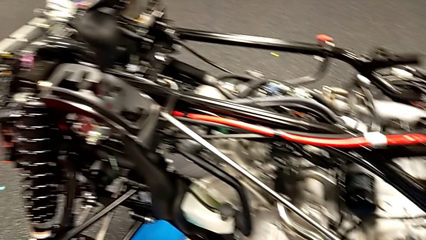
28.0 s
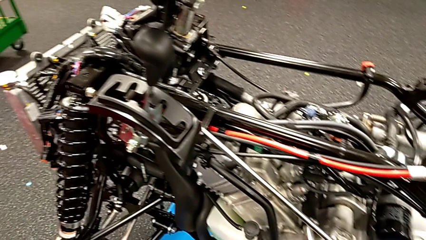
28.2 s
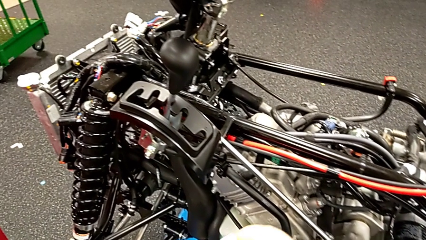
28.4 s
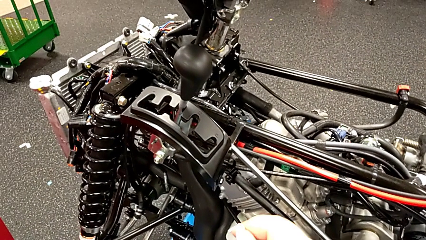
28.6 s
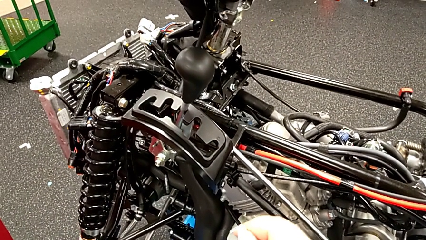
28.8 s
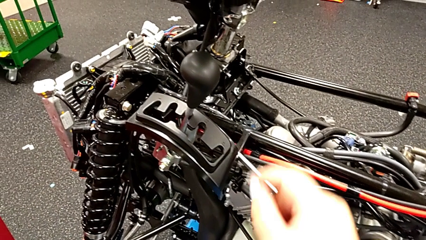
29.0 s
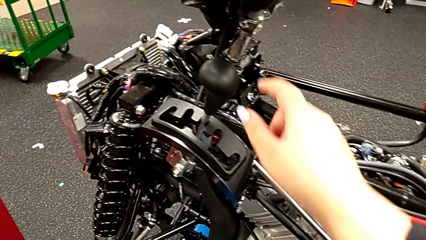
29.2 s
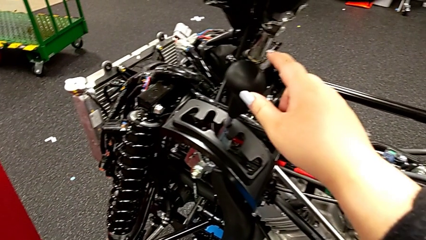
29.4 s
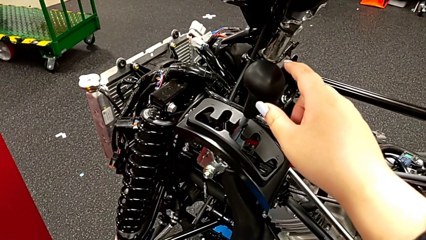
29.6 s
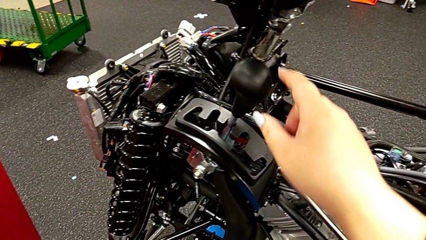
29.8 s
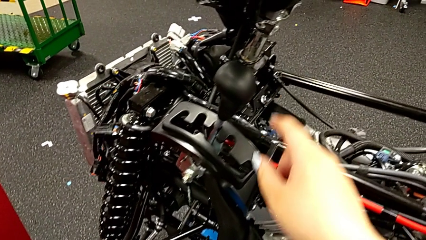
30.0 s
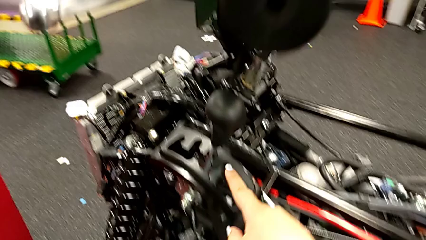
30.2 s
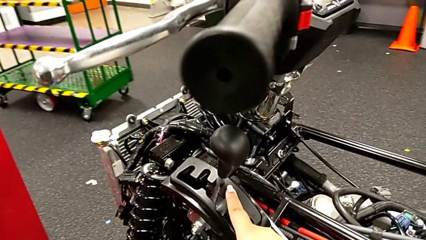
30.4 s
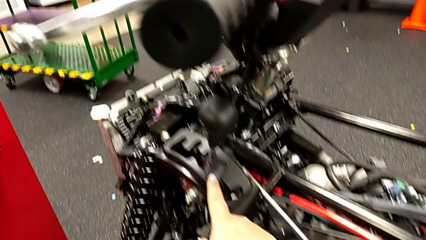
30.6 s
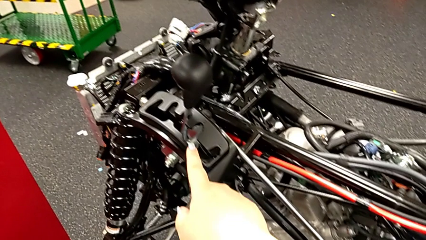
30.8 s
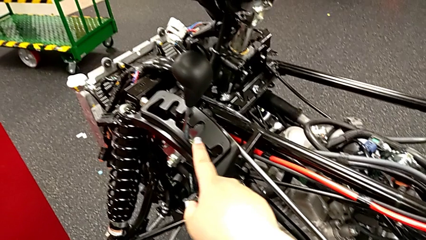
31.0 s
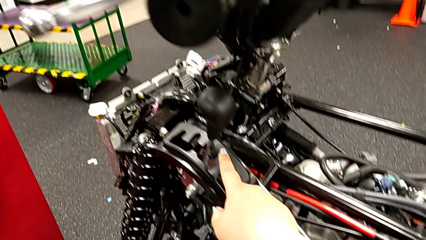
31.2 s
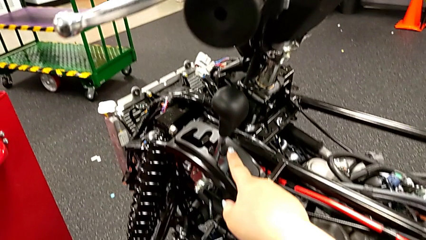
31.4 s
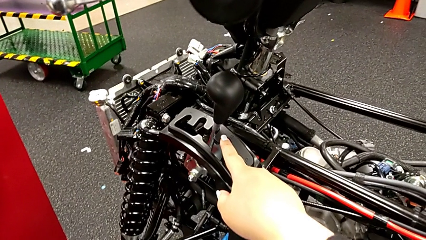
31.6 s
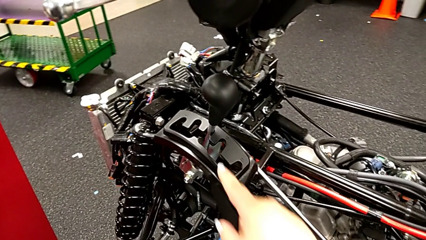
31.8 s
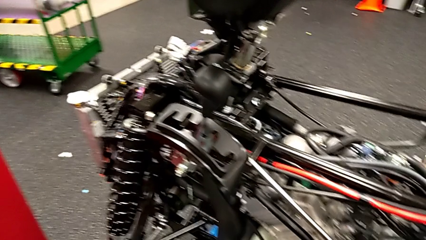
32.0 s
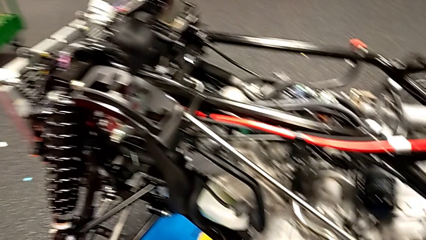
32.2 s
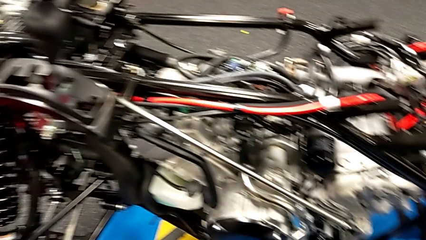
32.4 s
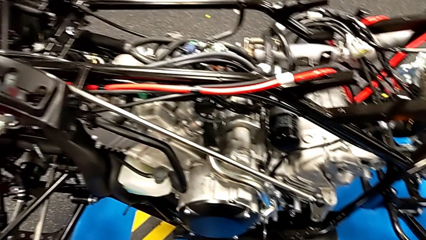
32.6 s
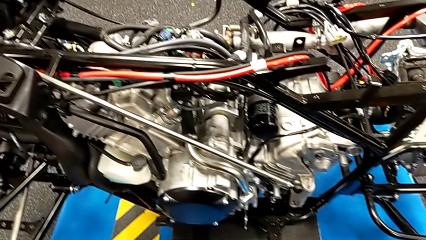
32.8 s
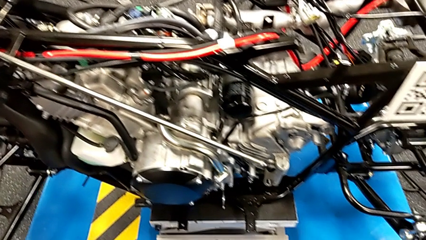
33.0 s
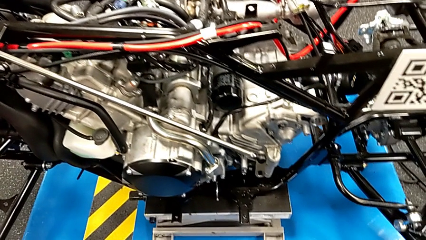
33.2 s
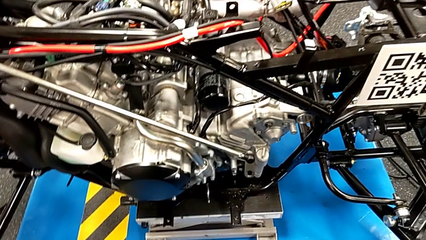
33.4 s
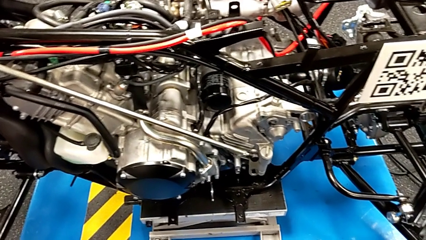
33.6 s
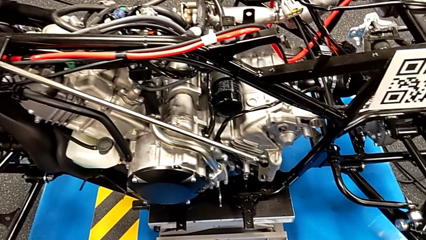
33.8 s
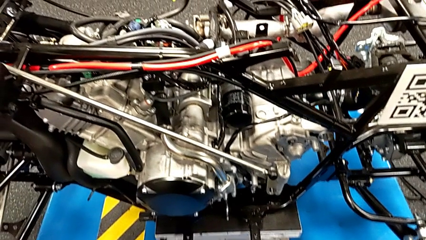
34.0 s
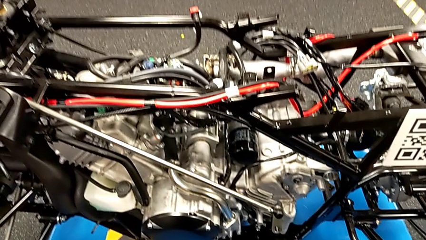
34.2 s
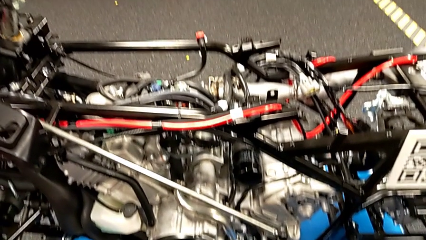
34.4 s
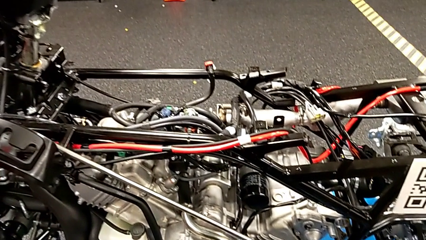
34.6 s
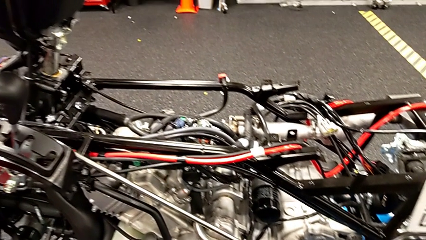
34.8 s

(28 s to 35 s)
The camera wearer should shift the lever, but it is already in neutral. They point at the lever.

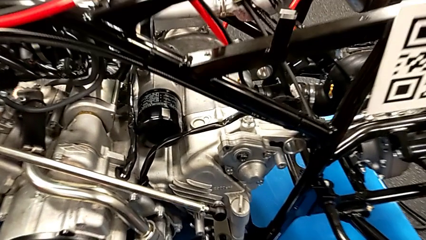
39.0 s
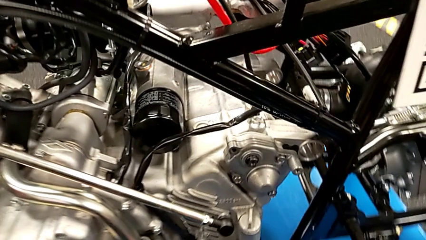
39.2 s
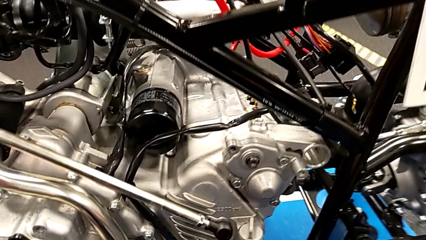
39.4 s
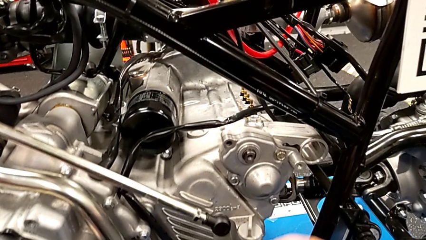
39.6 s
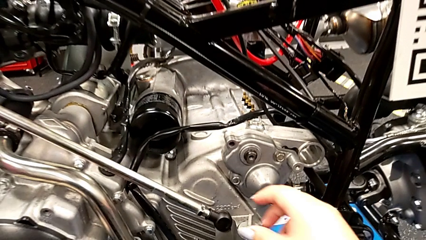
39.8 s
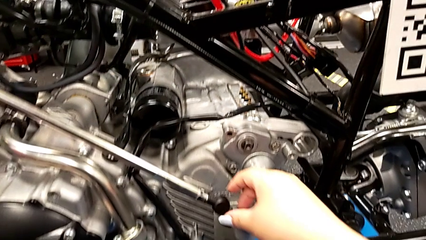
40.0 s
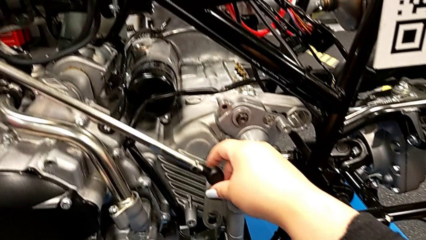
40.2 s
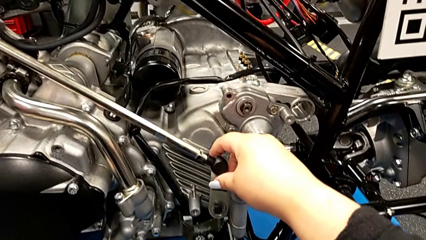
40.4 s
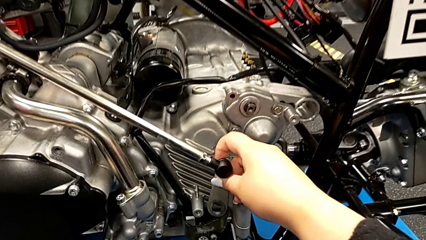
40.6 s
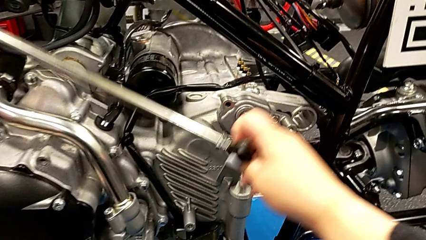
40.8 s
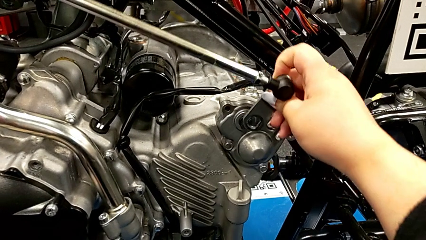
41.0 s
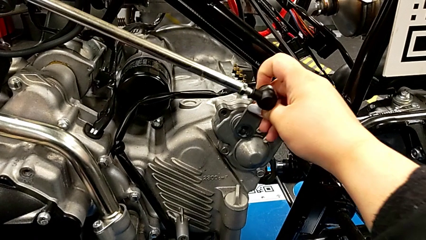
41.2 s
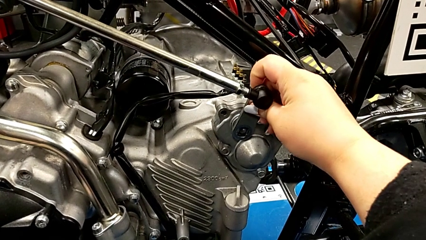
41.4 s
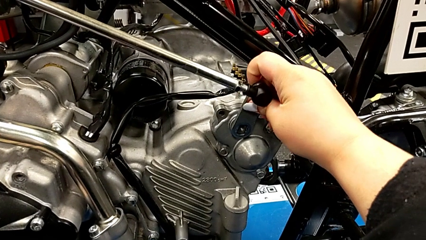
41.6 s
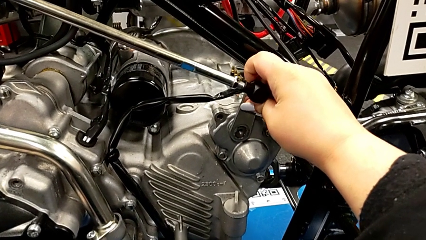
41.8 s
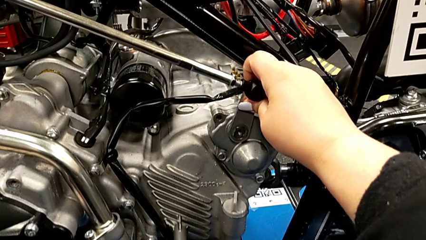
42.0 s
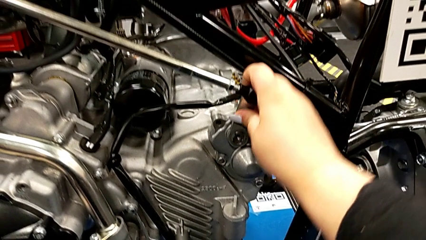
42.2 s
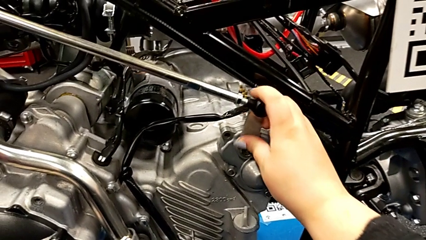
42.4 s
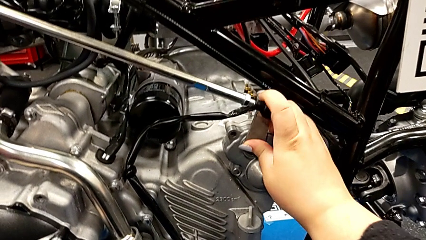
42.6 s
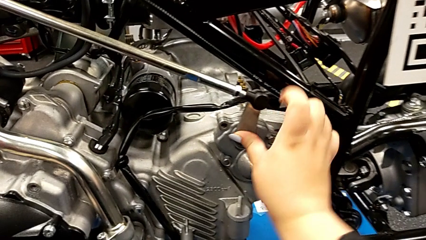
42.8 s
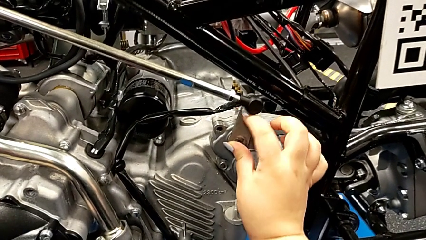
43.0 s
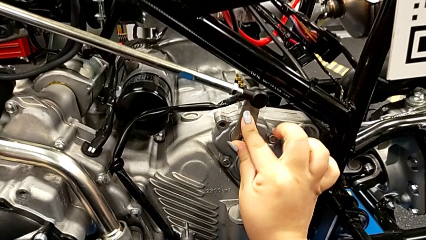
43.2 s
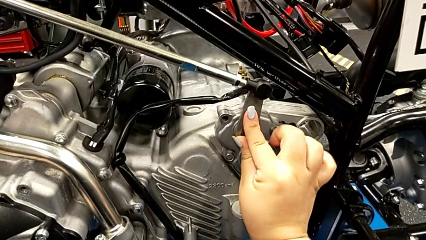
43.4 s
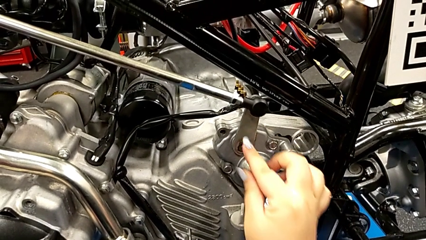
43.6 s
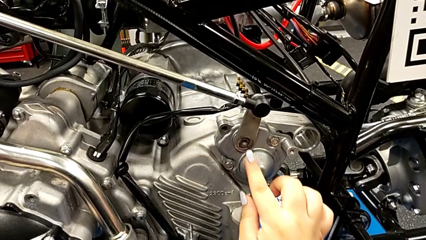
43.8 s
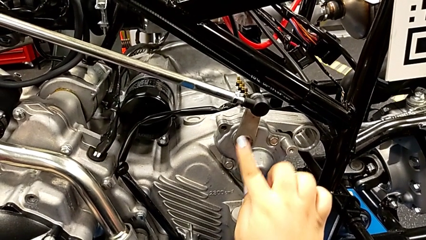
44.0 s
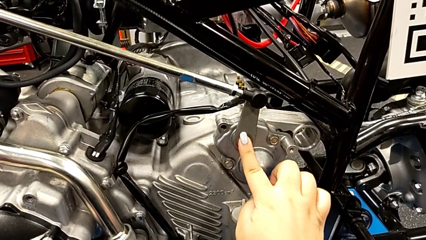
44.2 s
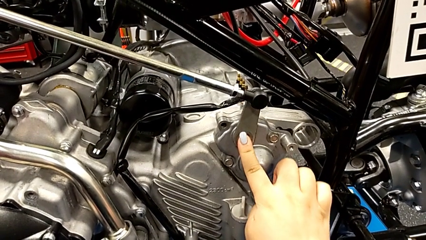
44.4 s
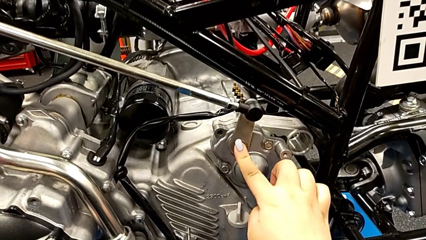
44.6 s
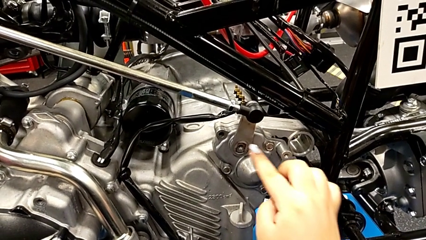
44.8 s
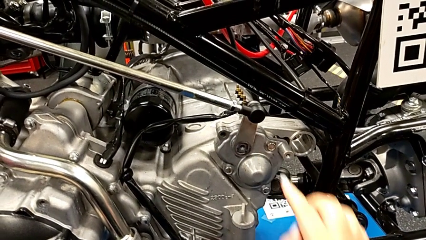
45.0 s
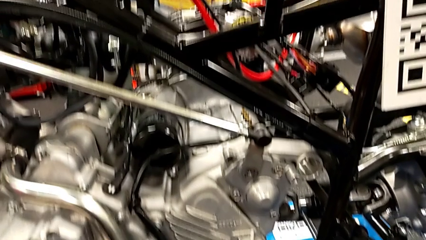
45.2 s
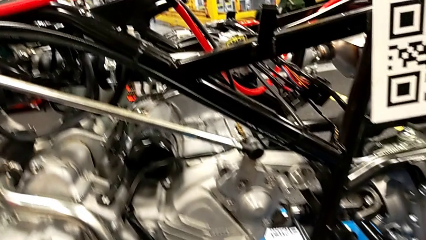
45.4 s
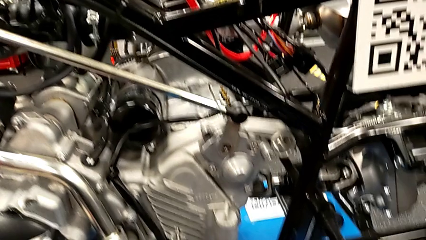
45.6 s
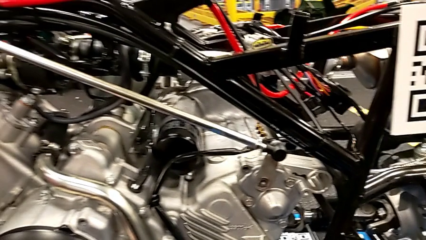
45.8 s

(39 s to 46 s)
The camera wearer slides the shift onto the mountain bike. They grab the shift arm and insert it.

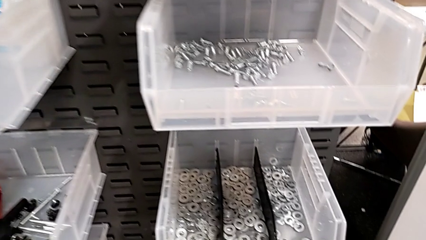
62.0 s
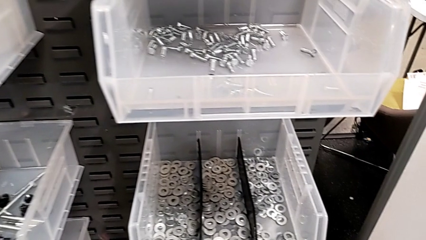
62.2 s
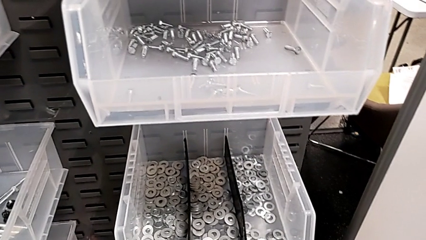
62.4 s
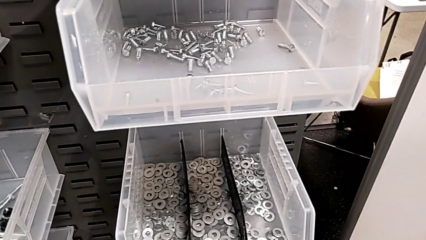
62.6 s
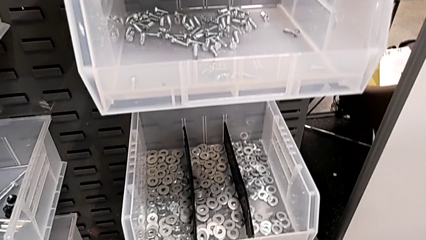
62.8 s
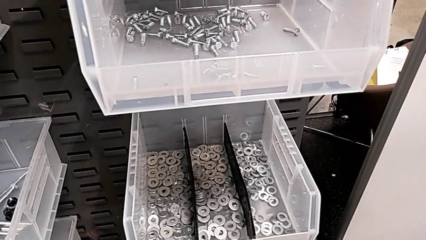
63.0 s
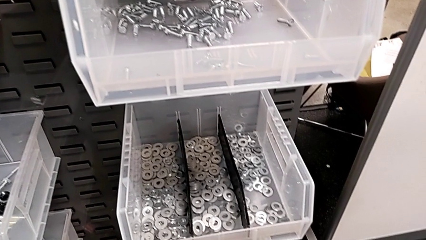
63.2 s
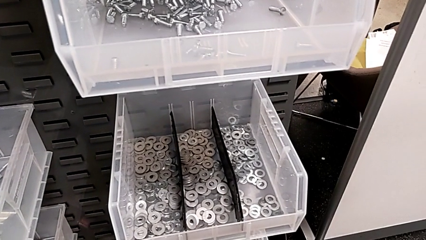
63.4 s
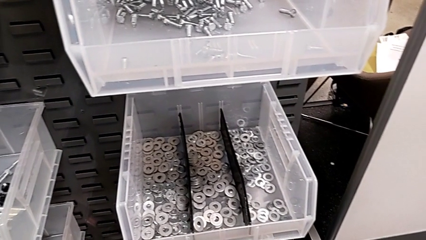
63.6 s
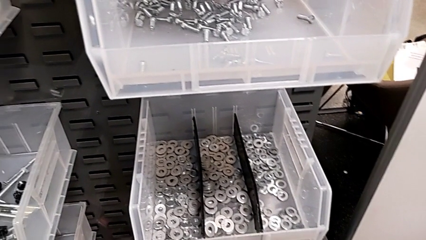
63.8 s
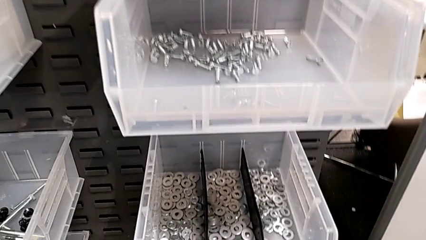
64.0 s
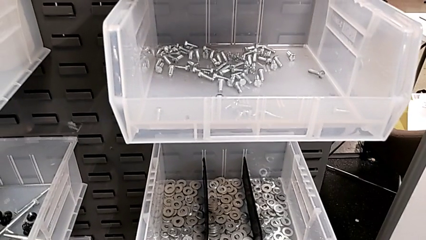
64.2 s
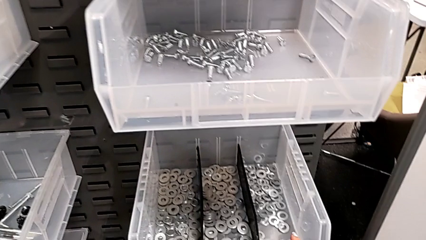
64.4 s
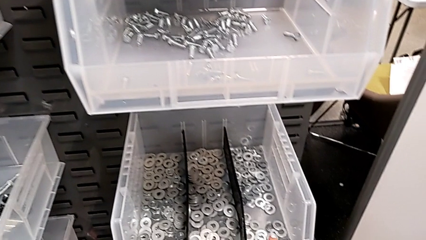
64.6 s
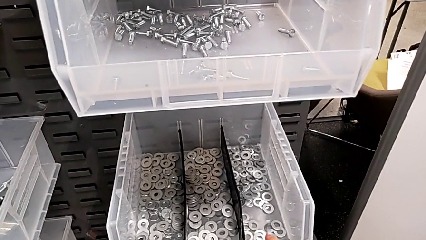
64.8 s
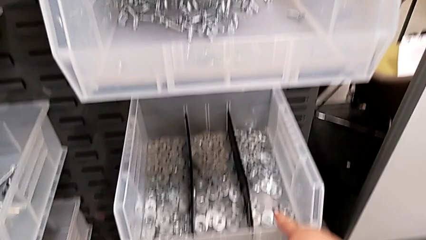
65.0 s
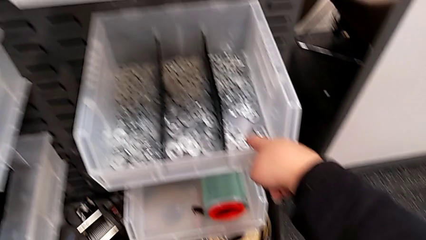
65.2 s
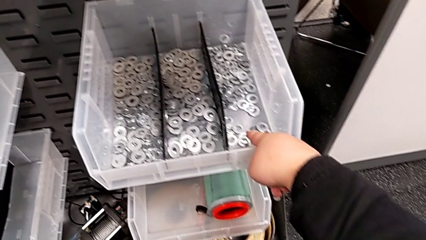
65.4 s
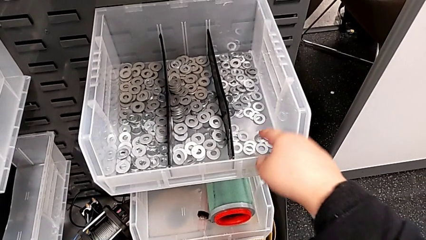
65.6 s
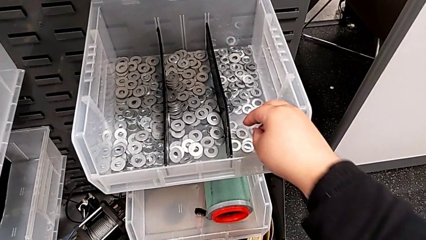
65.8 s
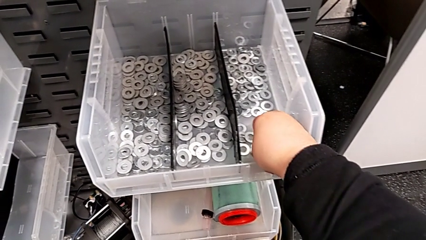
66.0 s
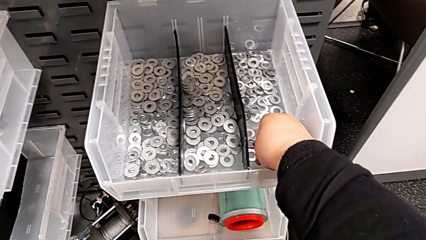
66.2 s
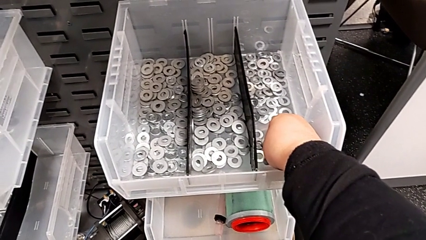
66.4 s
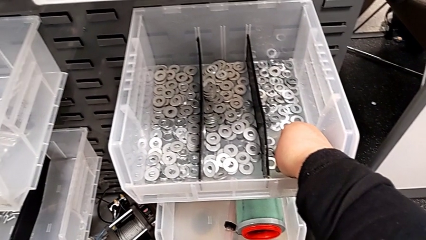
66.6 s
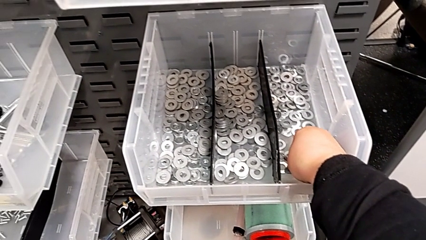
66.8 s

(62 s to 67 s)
The camera wearer is approaching the toolbox to grab the bolt and washer. They point at the washer.
